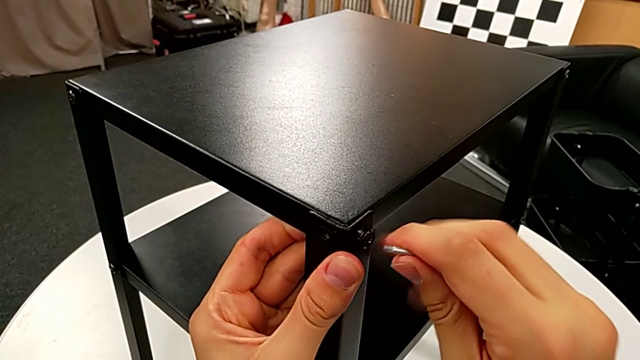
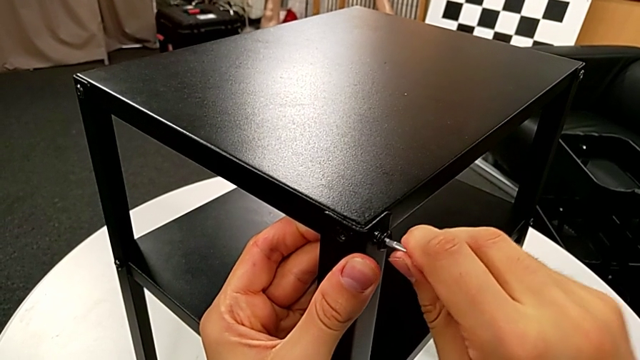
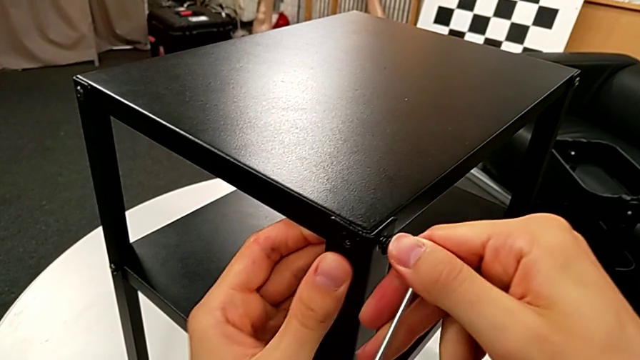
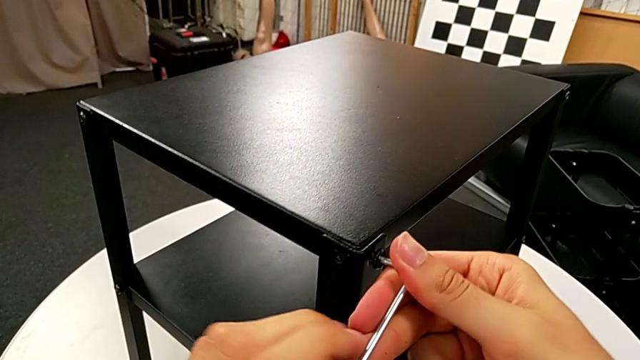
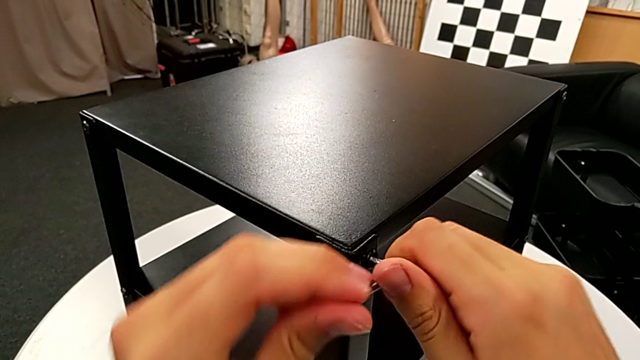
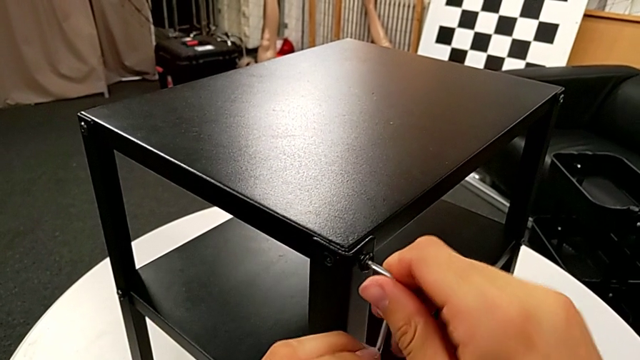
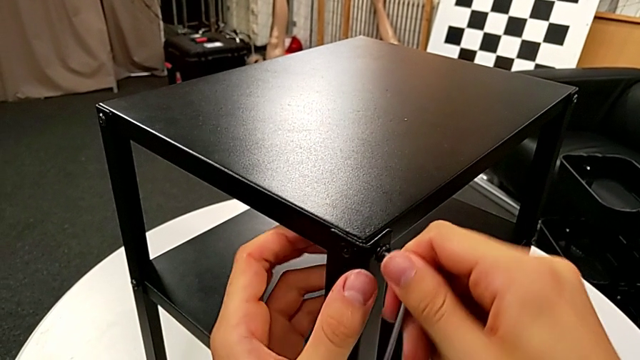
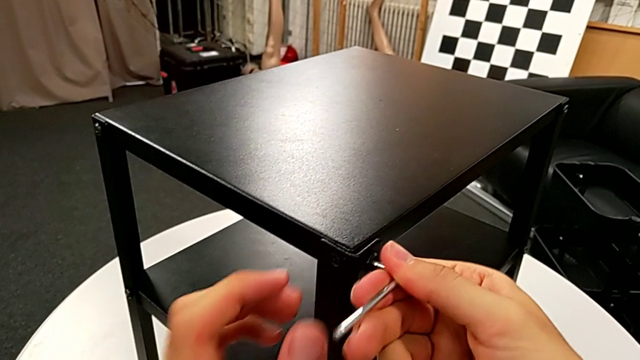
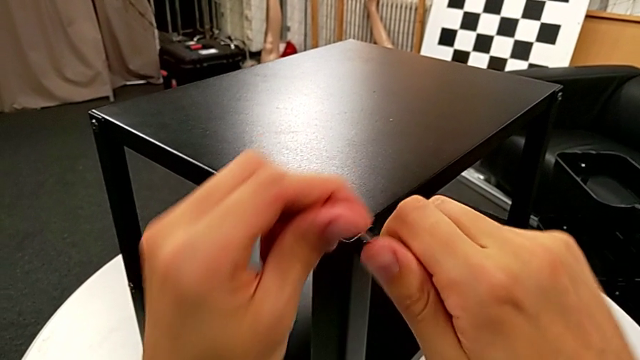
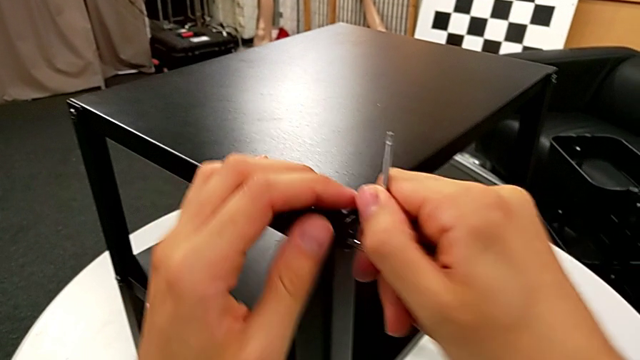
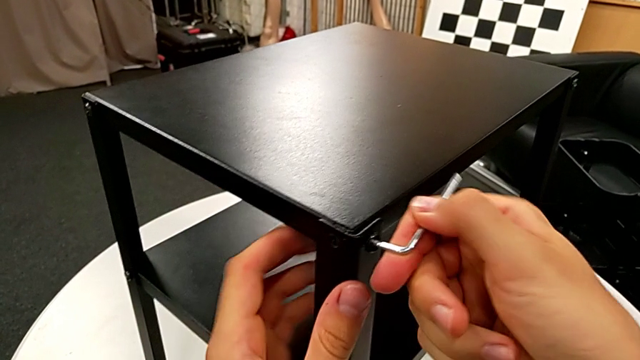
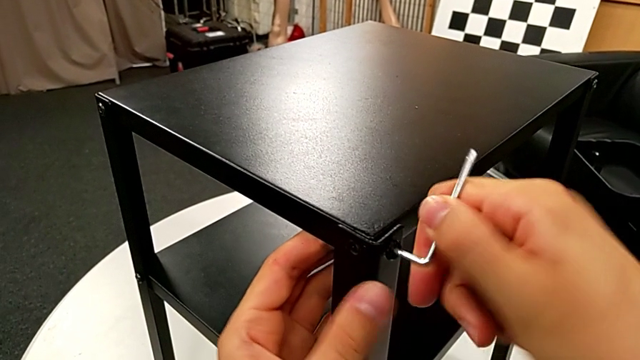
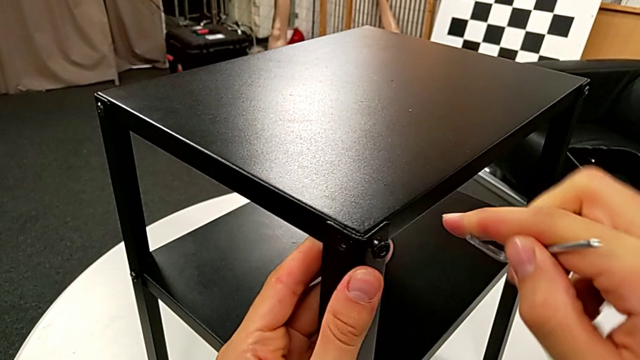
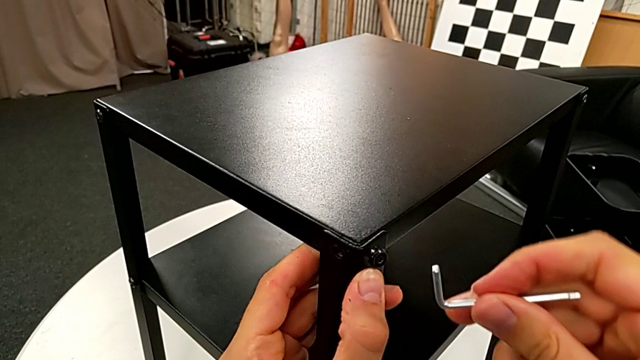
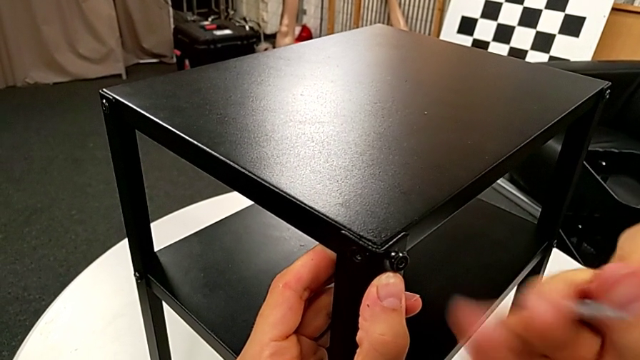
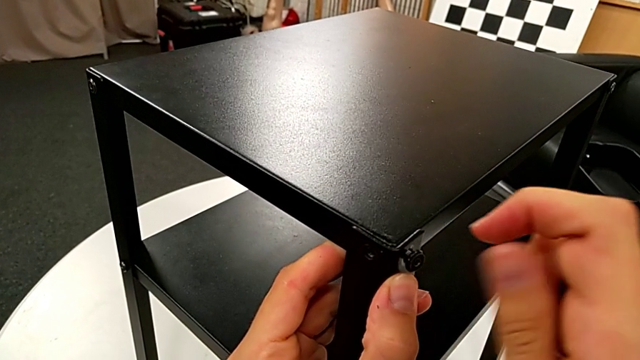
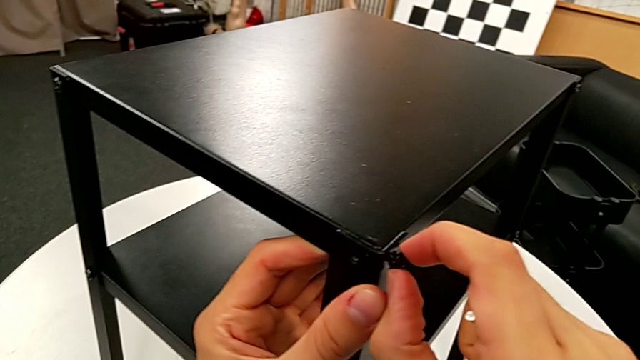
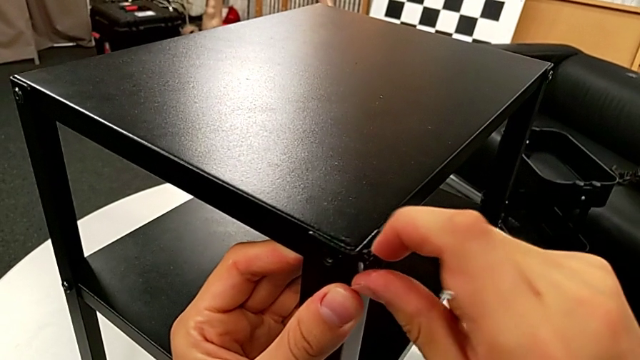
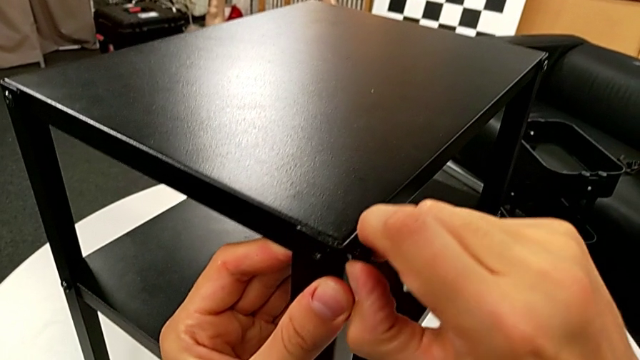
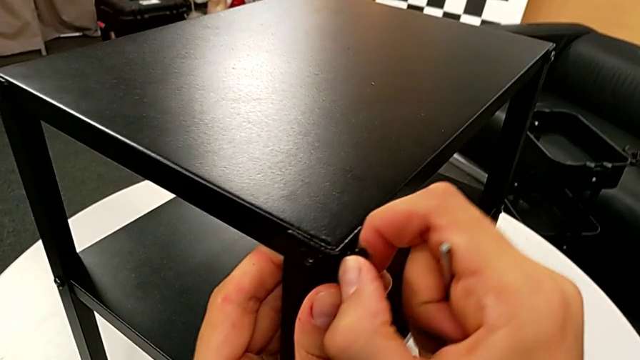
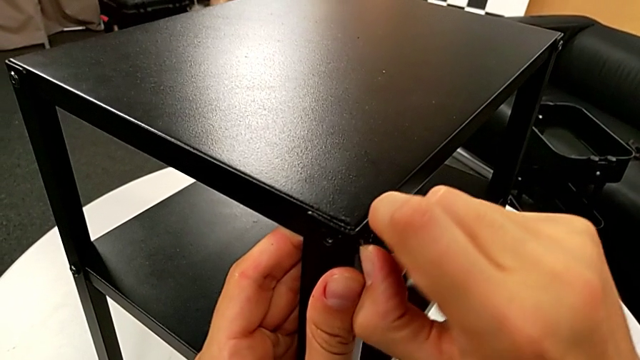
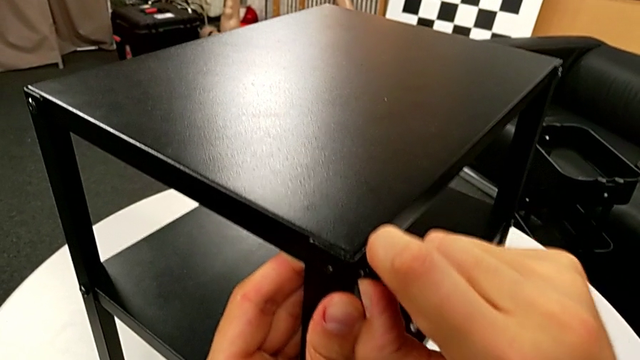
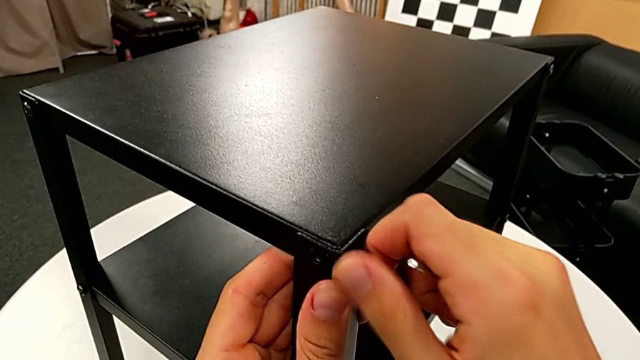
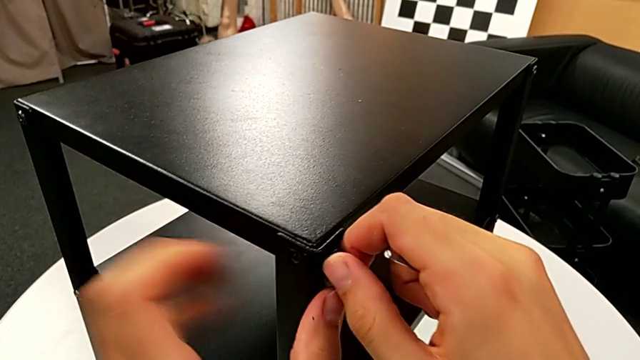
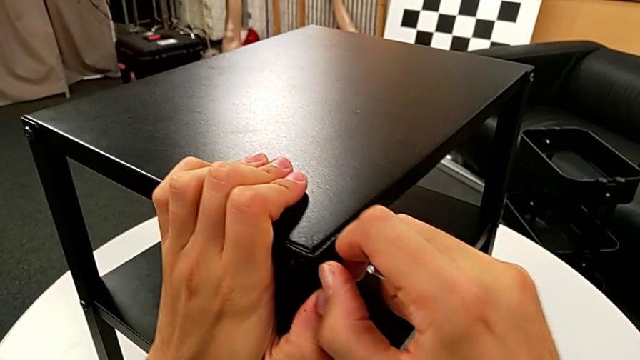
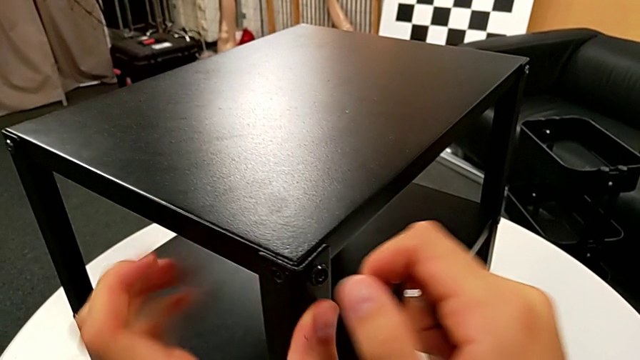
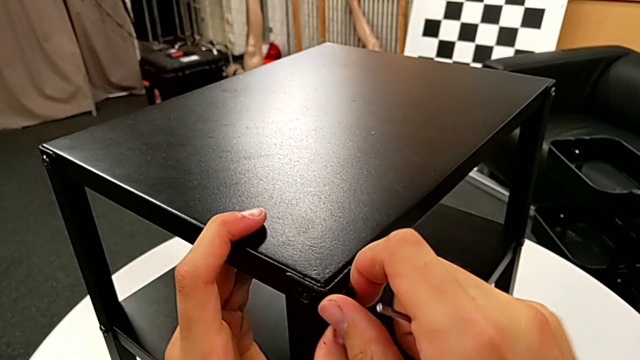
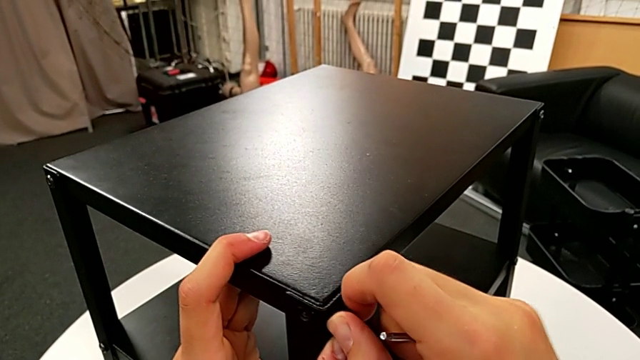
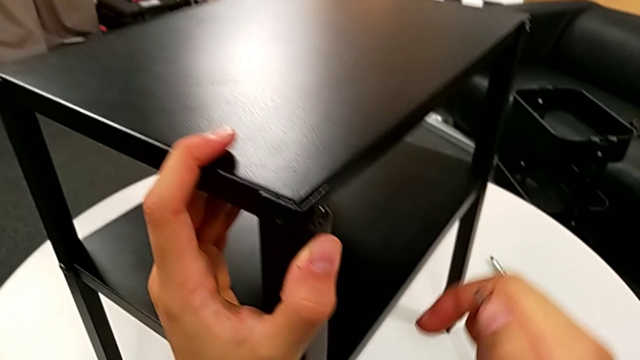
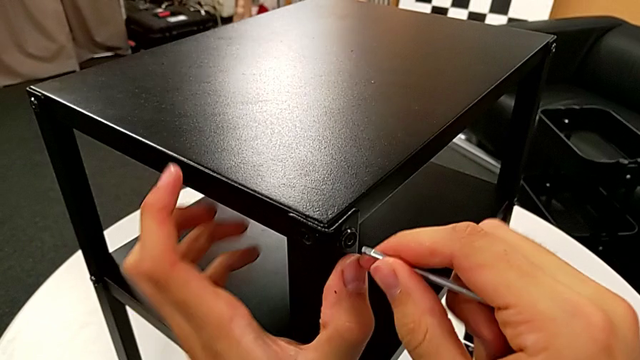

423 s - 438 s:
The camera wearer is screwing the fourth leg onto the top. They screw the hex socket head, withdraw the Allen wrench, rotate it, unscrew the hex socket head and approach the nightstand.

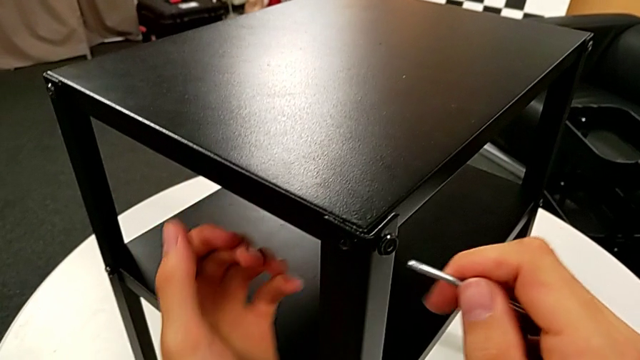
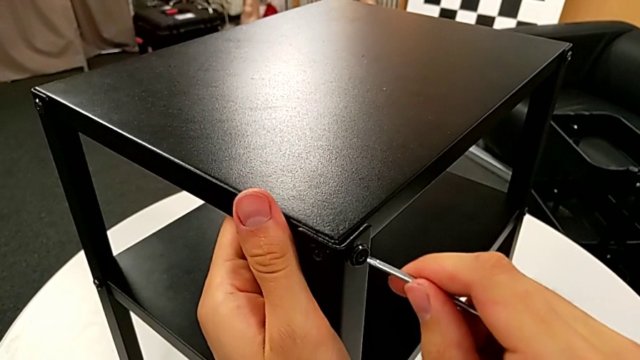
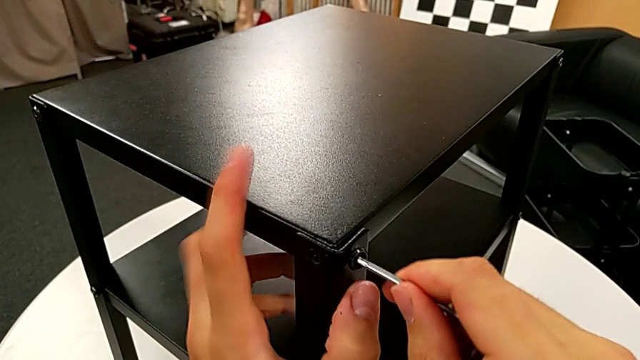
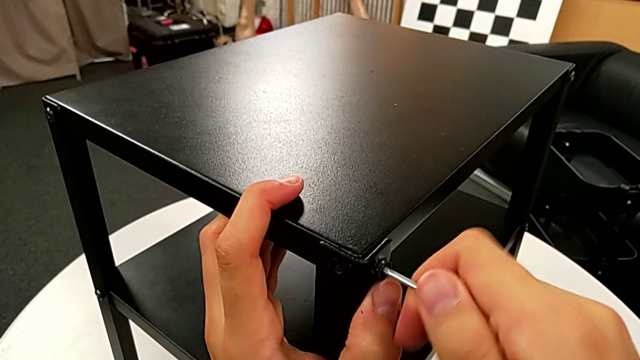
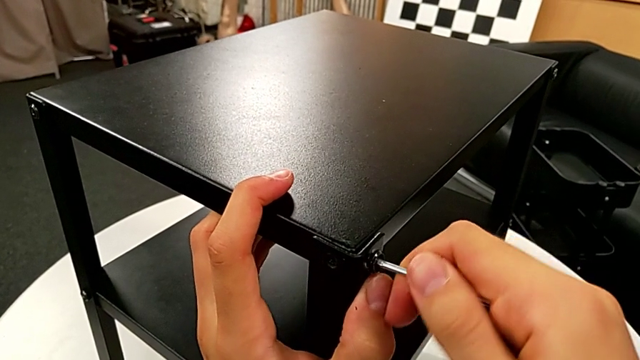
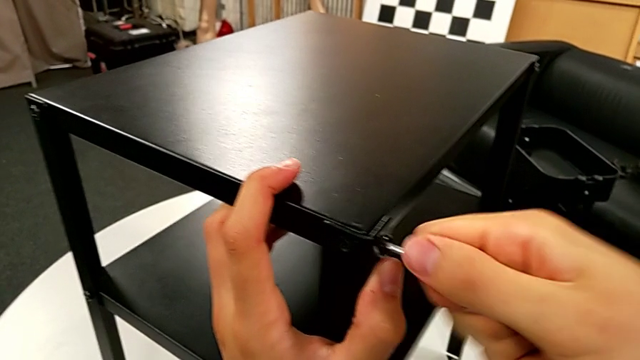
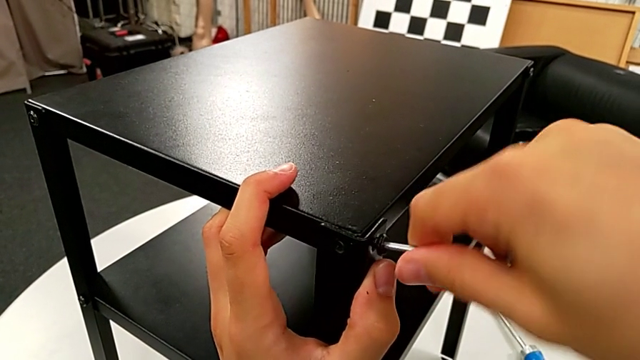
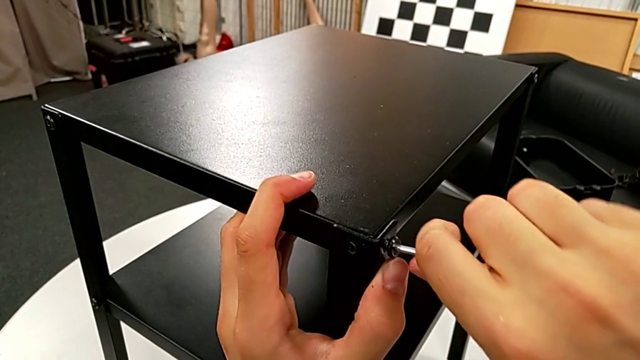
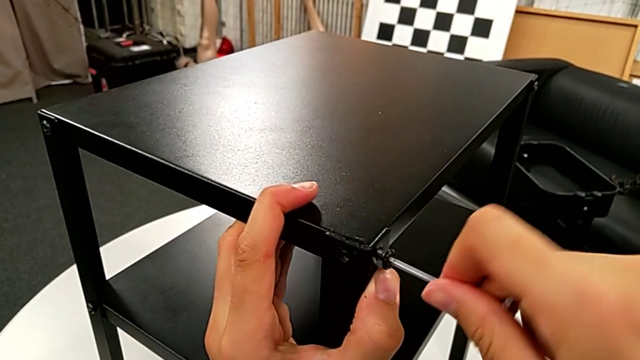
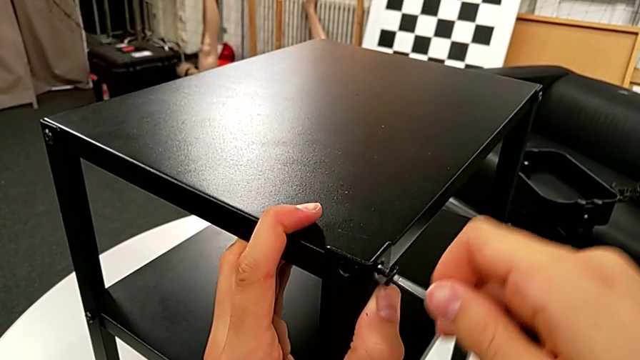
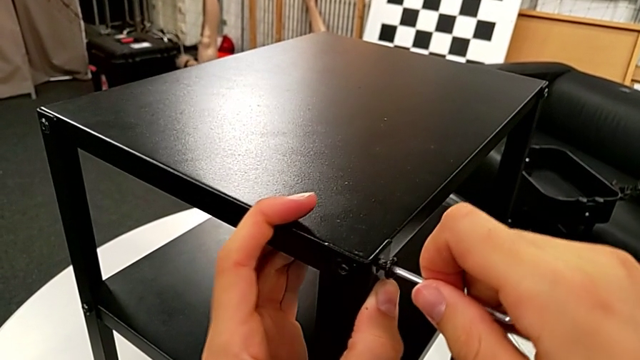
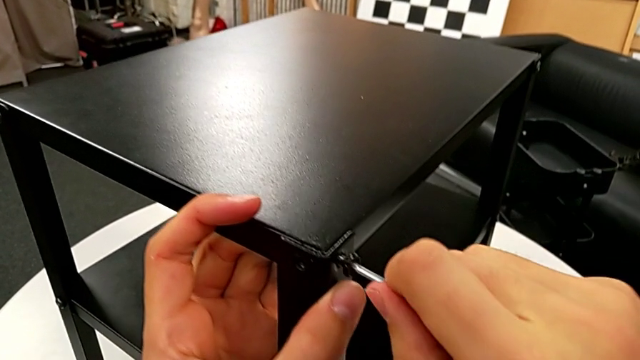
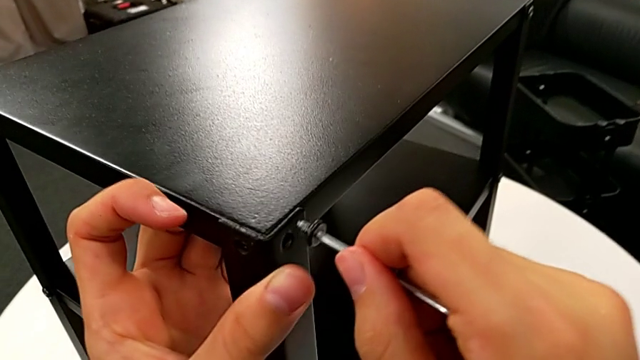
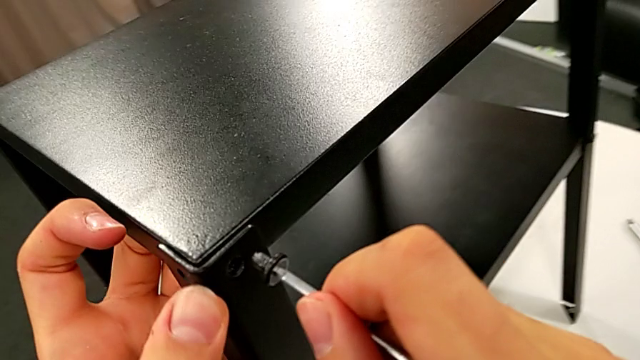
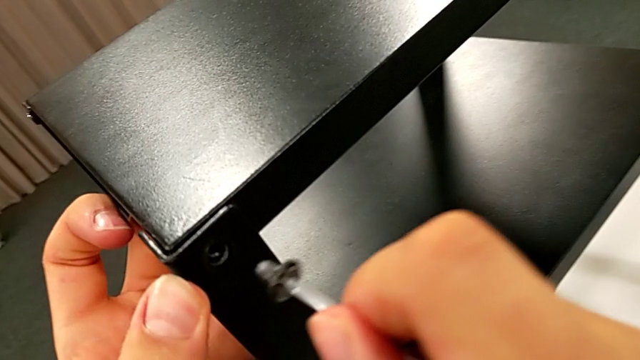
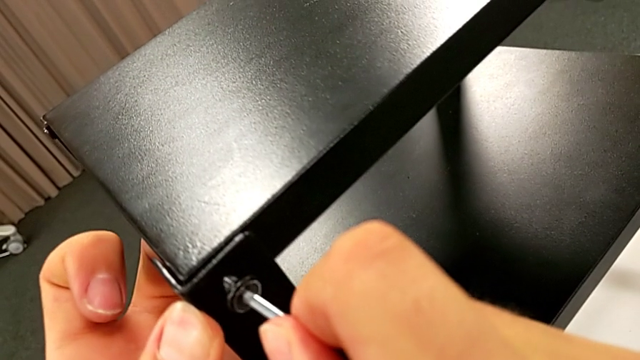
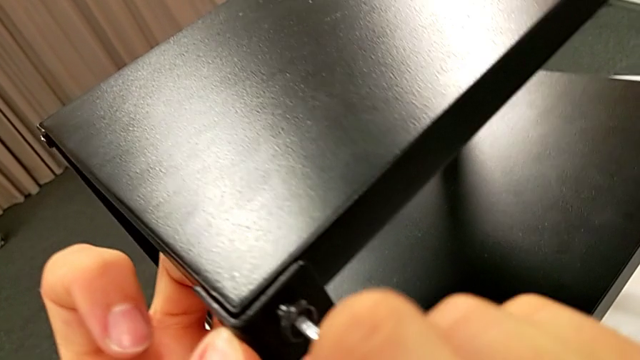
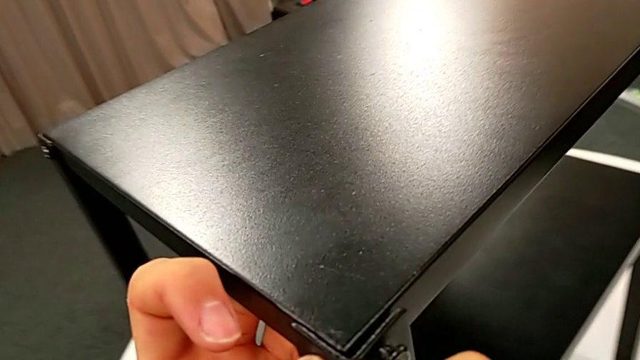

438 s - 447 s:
The camera wearer is screwing the fourth leg onto the top. They insert the Allen wrench, unscrew the hex socket head, withdraw it and insert it.
